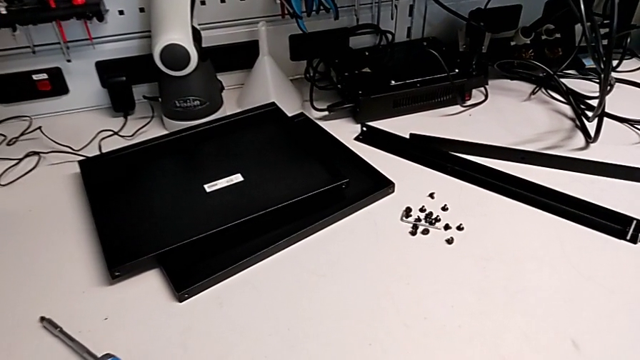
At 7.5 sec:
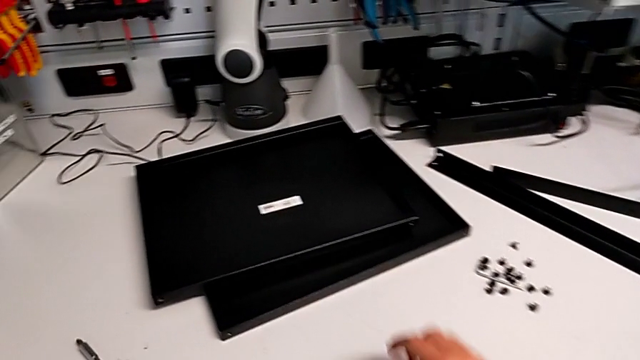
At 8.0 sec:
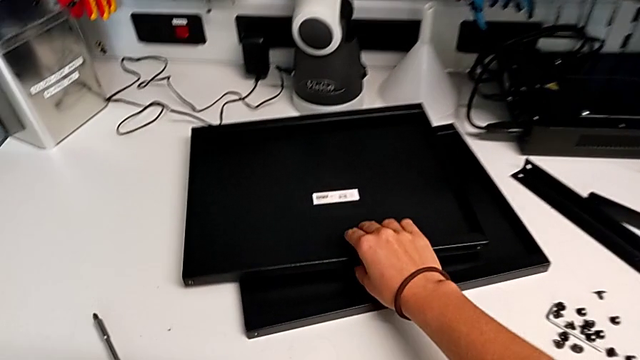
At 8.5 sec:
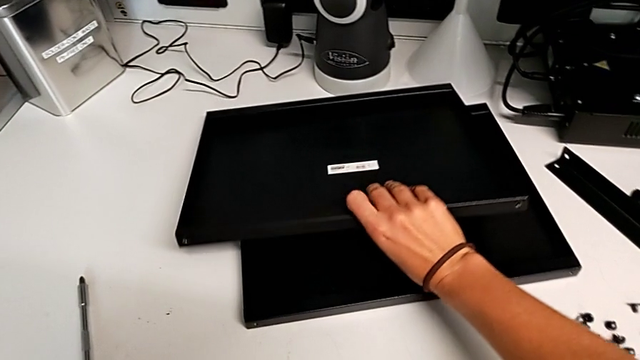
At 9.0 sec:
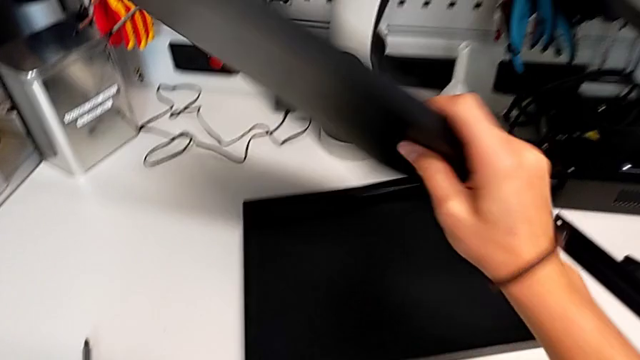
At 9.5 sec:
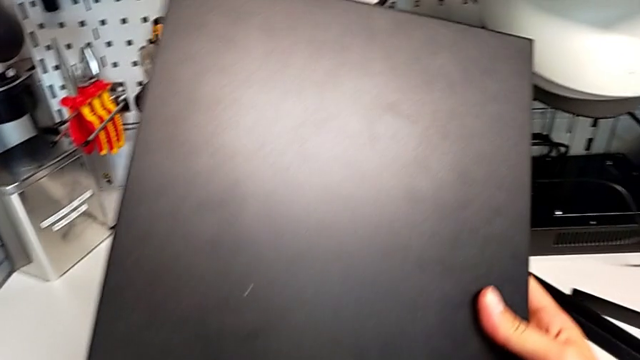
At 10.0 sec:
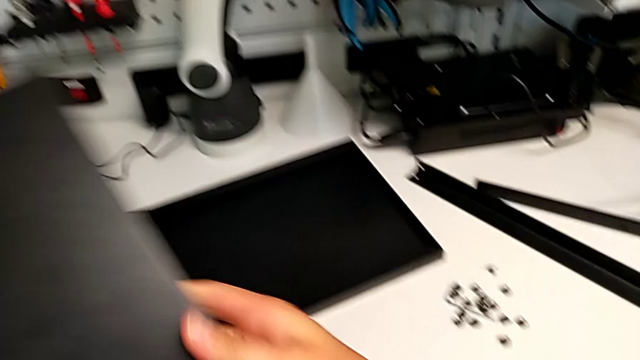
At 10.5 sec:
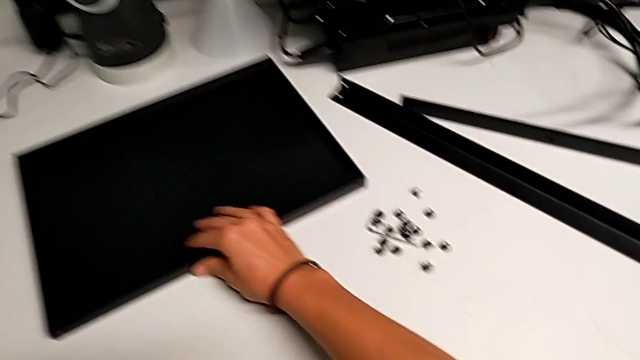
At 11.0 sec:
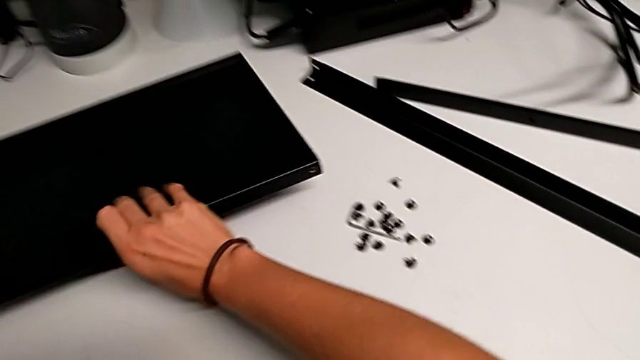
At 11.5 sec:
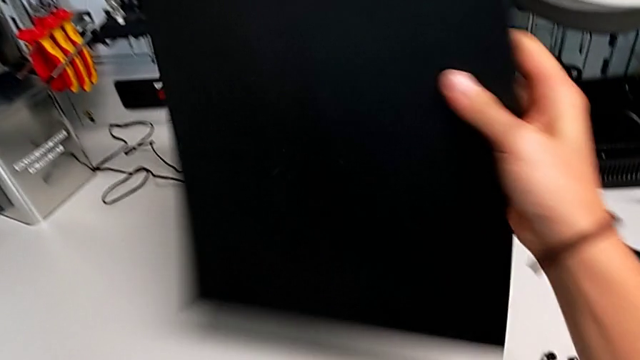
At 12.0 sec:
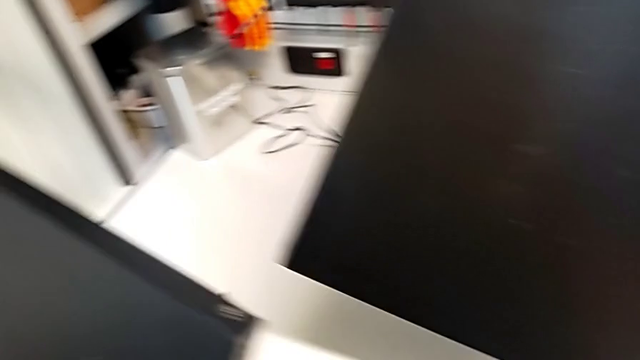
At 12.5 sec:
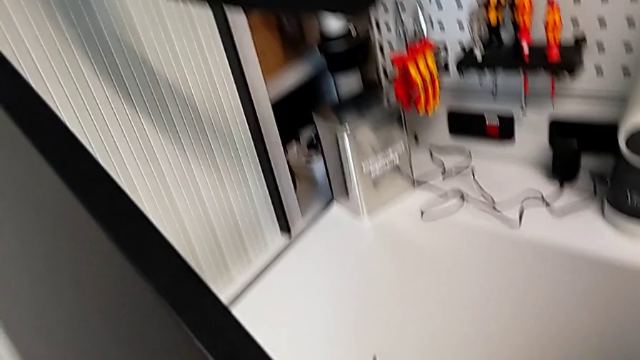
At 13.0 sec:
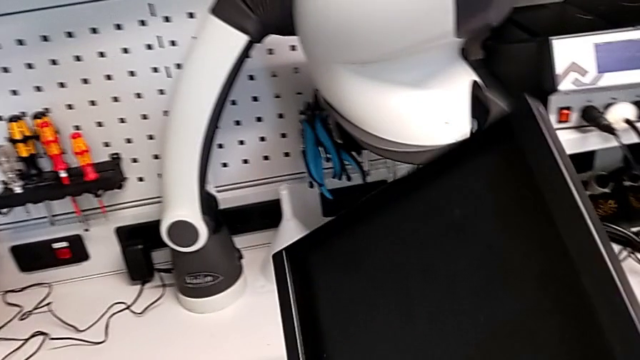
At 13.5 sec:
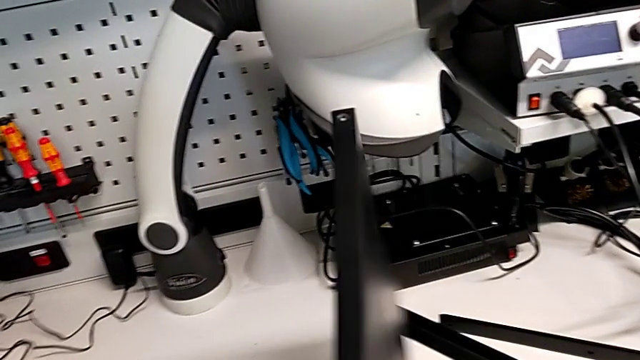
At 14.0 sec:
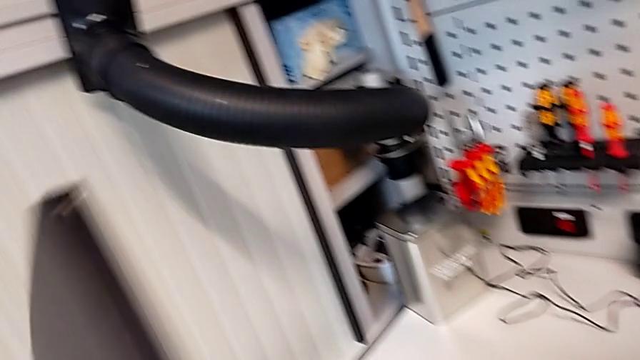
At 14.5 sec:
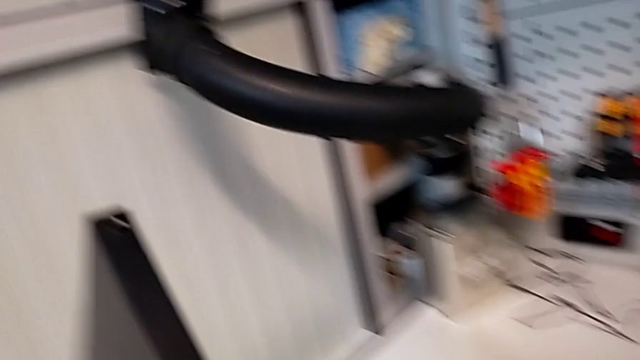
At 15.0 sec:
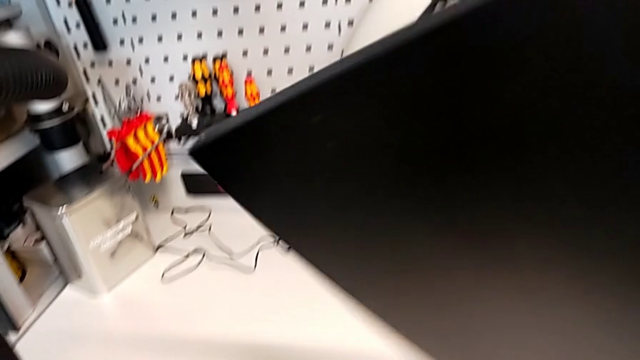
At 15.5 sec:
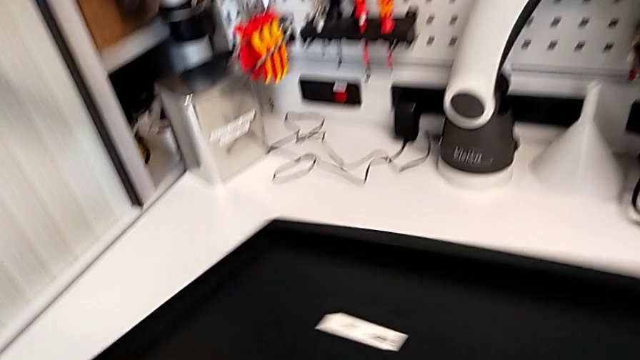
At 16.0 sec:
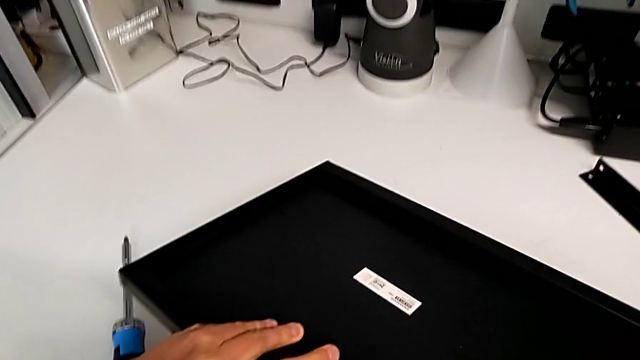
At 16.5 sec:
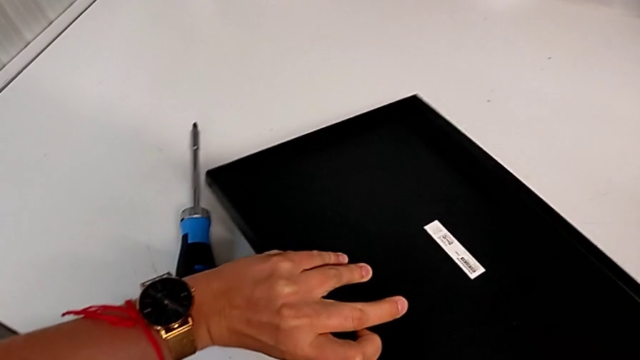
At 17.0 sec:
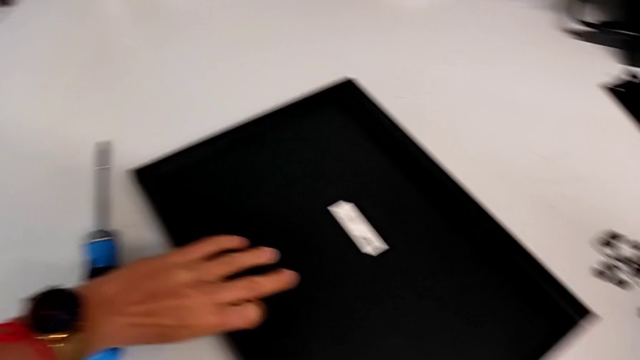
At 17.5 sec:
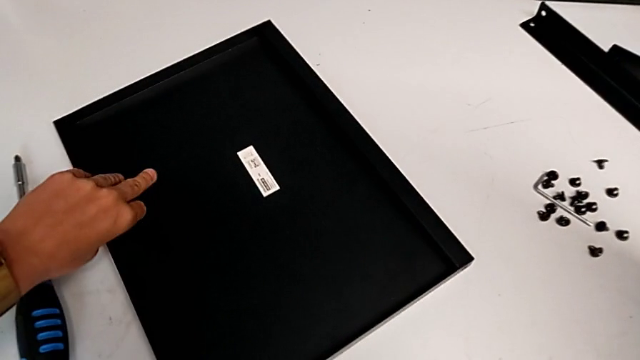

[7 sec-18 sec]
The camera wearer is inspecting the parts for assembling.

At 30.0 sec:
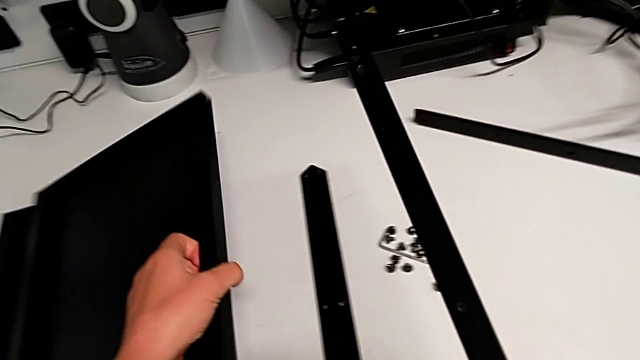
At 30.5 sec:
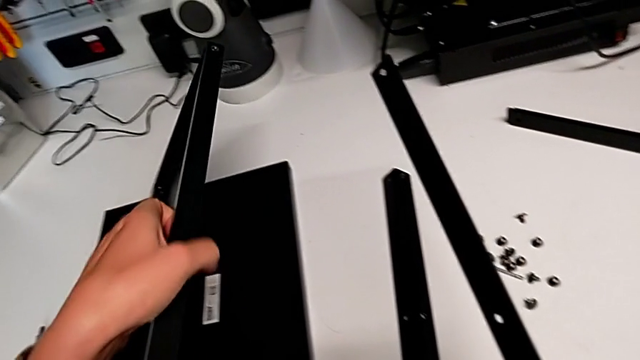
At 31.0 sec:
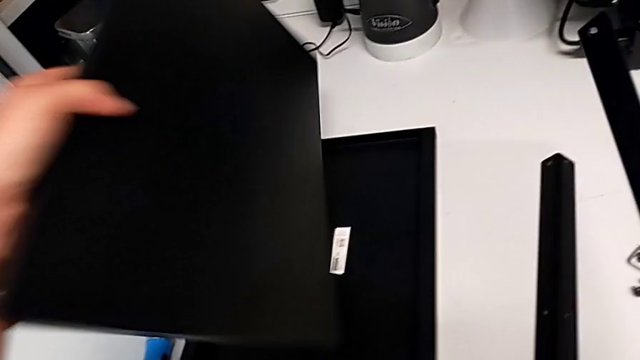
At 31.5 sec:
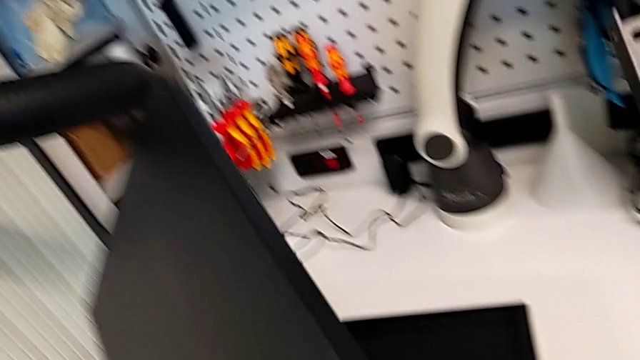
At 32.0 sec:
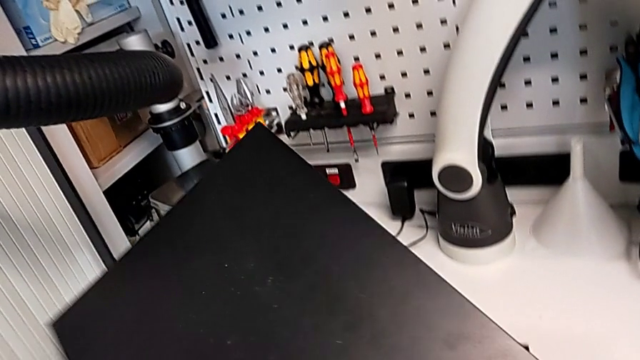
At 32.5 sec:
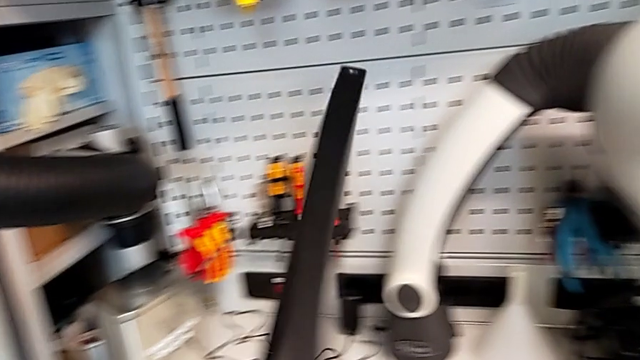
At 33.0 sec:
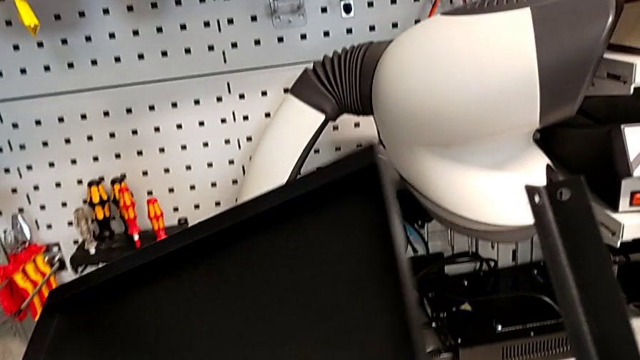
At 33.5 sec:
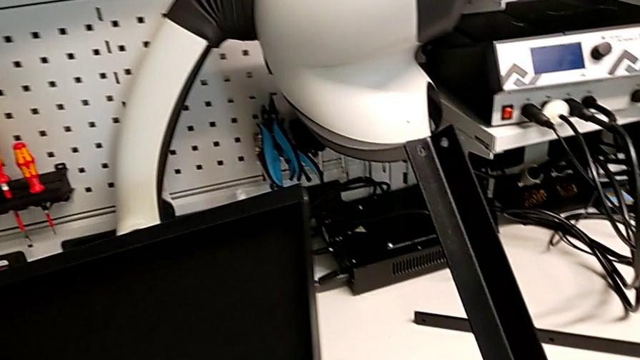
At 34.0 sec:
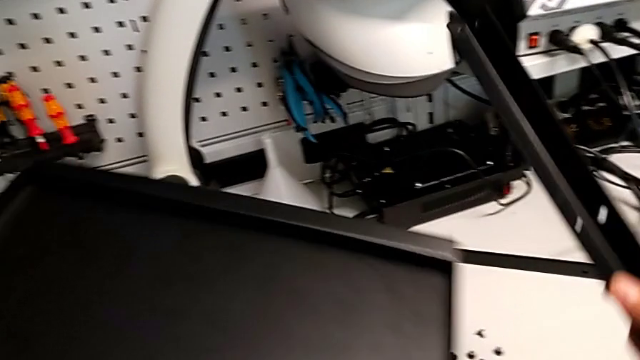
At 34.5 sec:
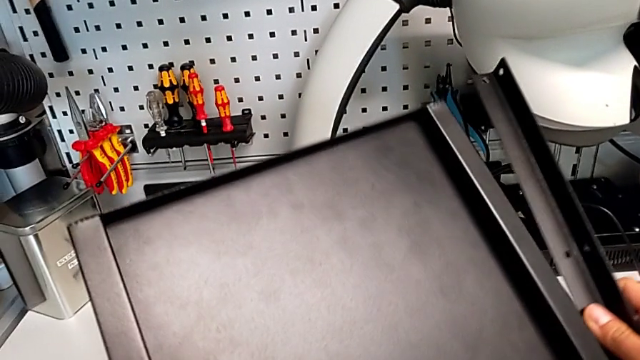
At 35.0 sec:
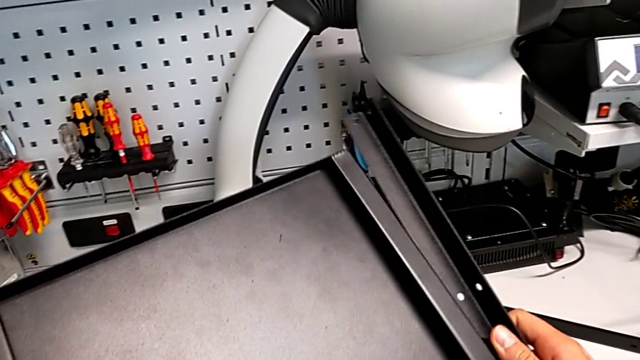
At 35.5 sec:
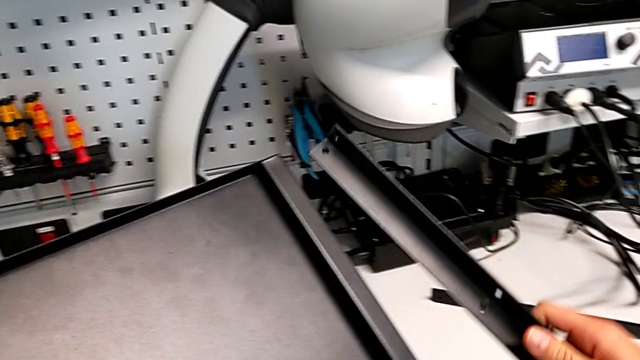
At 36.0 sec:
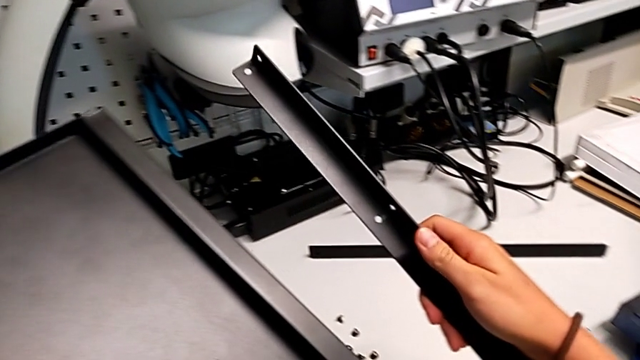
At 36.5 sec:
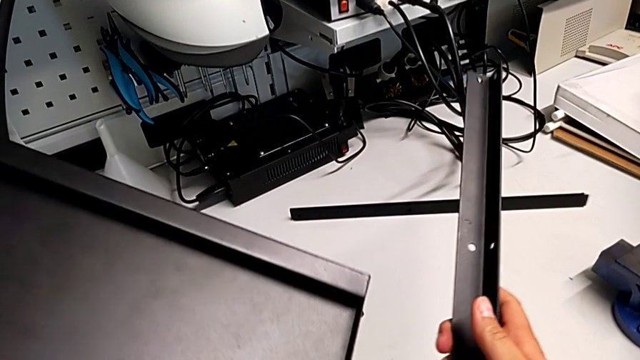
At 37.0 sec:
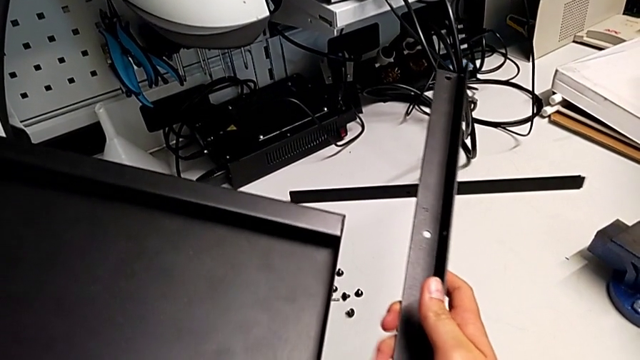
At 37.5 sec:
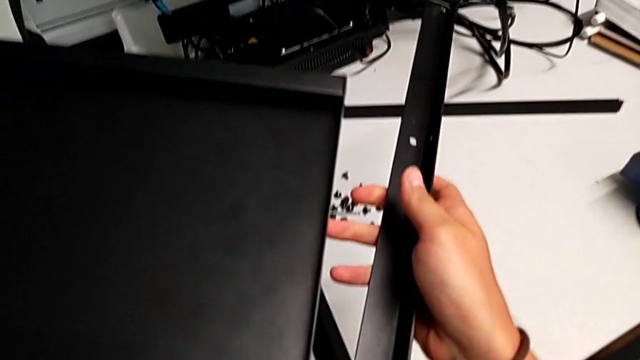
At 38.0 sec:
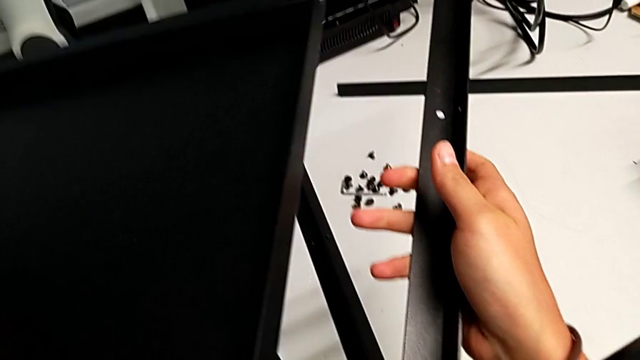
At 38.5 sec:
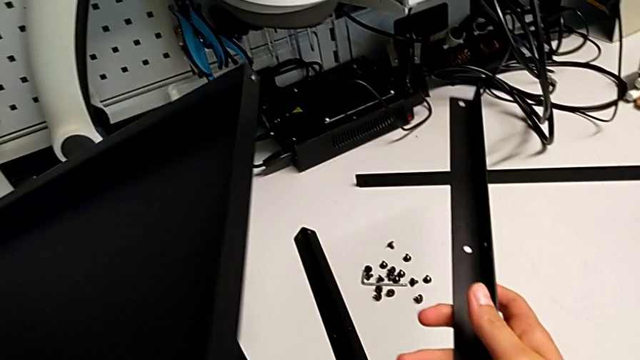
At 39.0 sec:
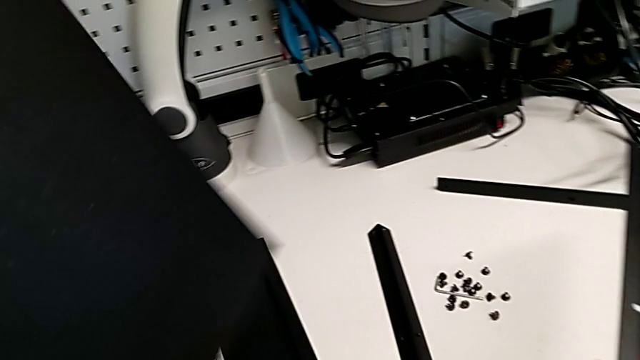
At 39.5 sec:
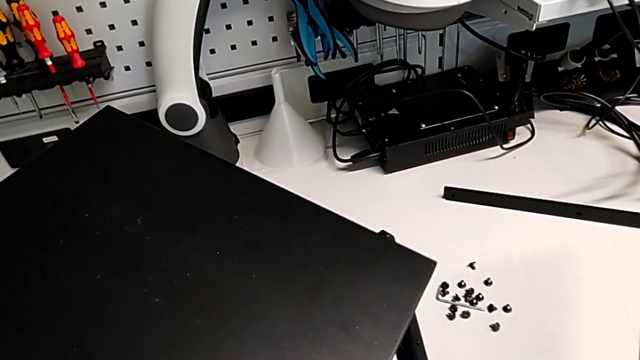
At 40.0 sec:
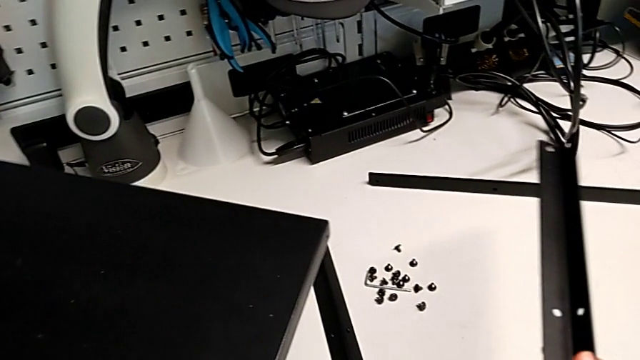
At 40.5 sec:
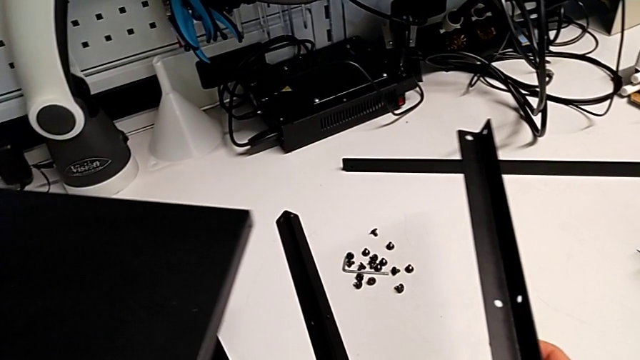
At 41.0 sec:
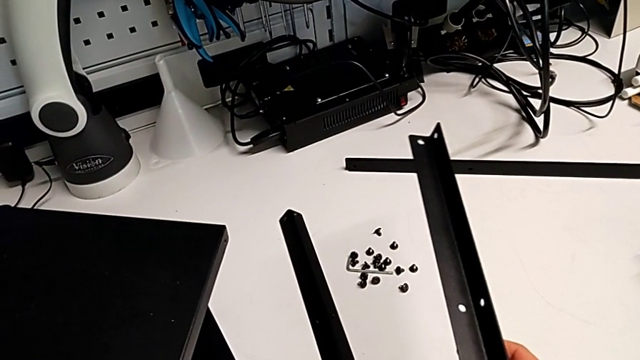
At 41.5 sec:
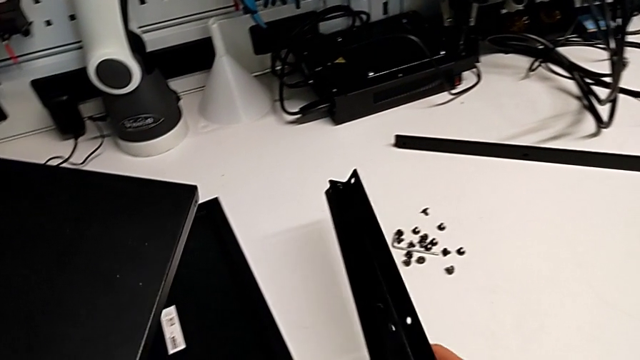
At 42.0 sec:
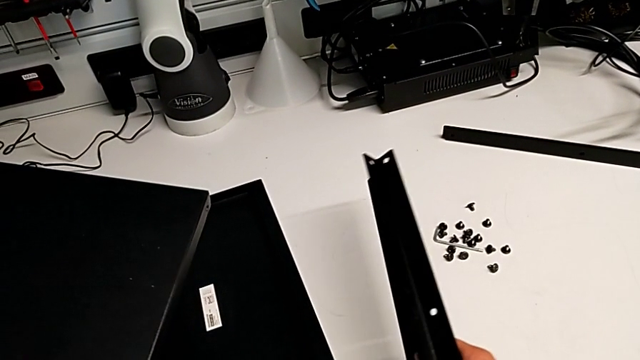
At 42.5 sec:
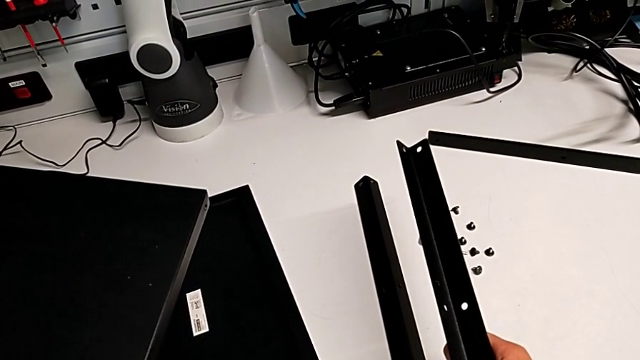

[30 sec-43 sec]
The camera wearer is screwing the first leg onto the bottom plate. They grab the tray.
